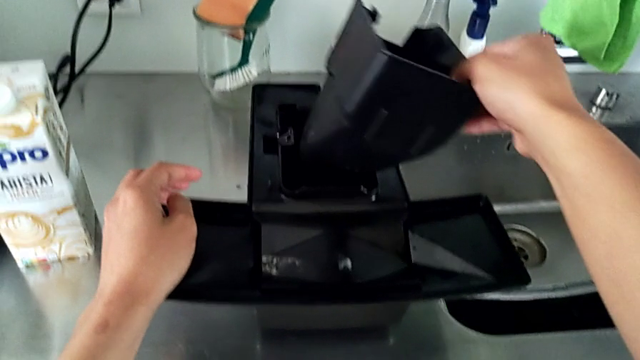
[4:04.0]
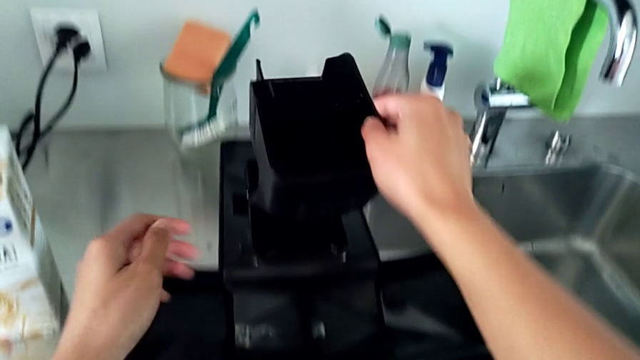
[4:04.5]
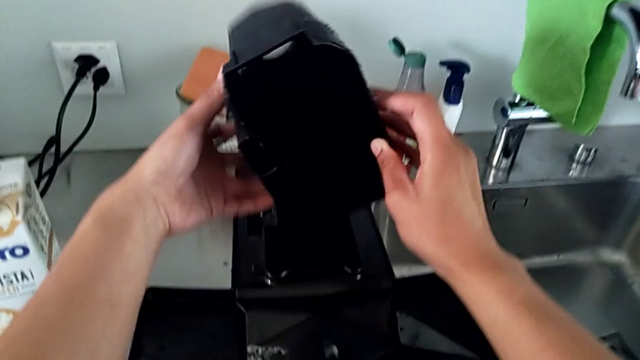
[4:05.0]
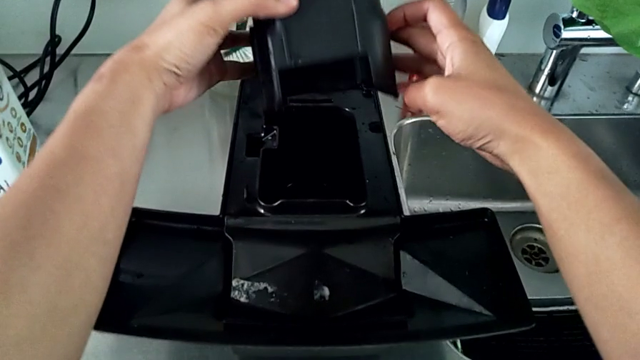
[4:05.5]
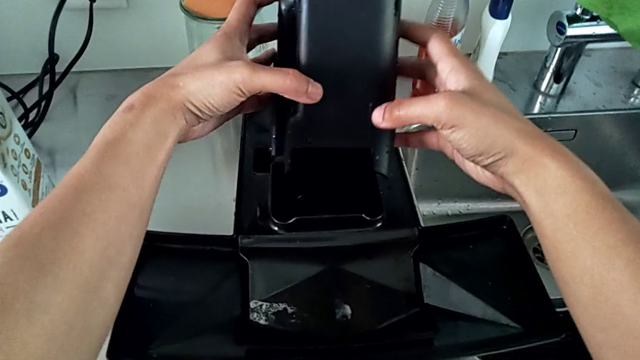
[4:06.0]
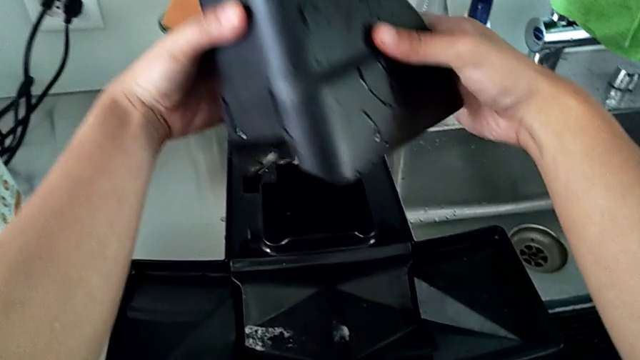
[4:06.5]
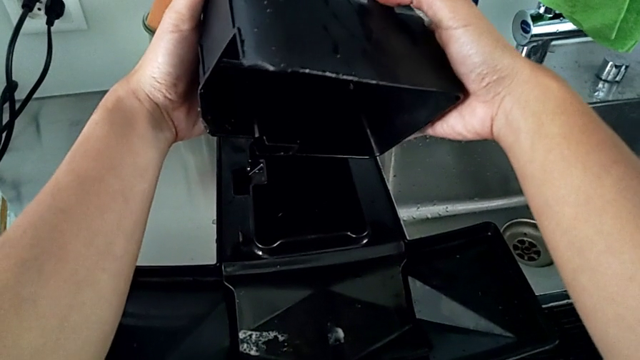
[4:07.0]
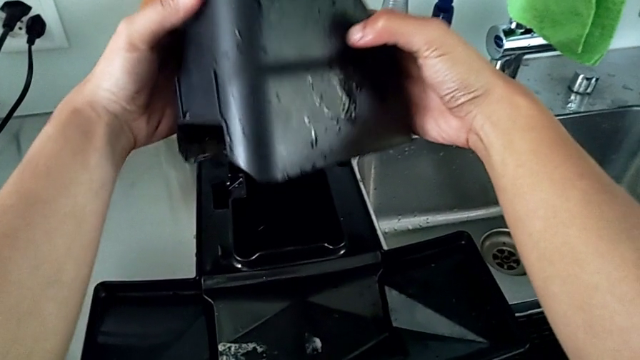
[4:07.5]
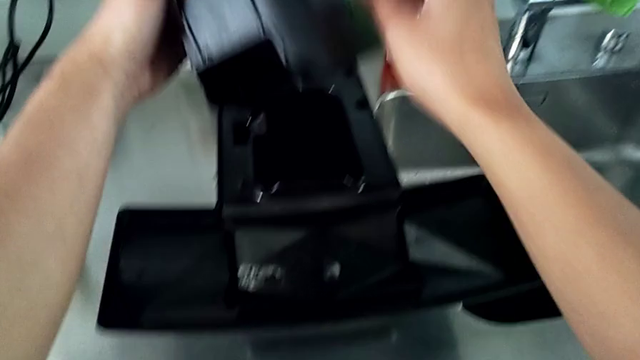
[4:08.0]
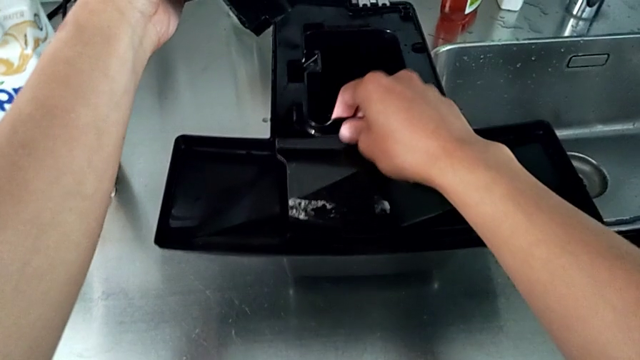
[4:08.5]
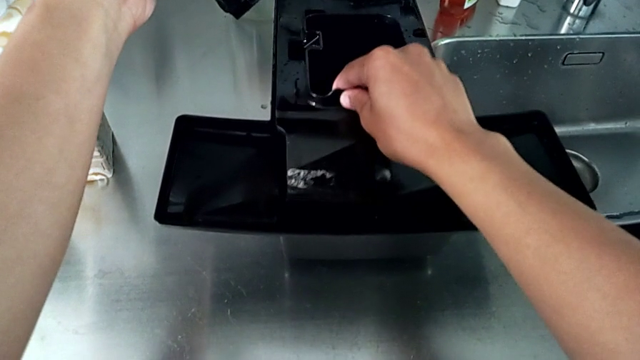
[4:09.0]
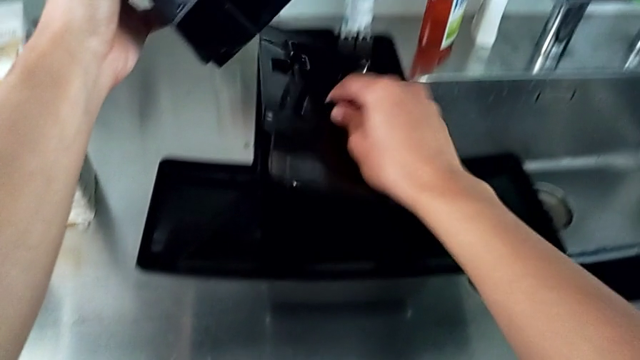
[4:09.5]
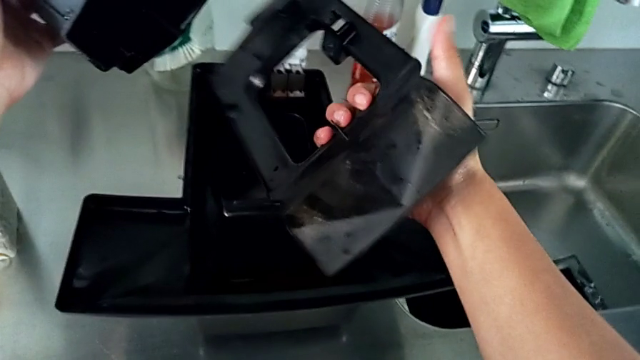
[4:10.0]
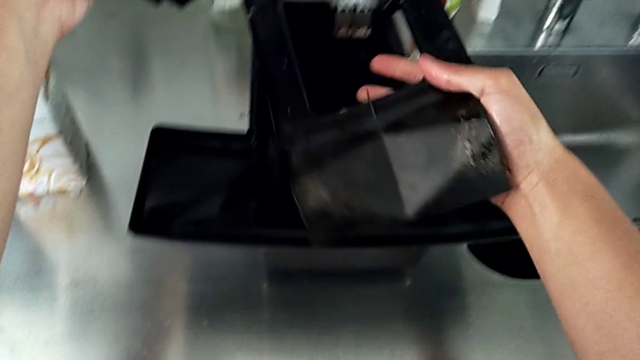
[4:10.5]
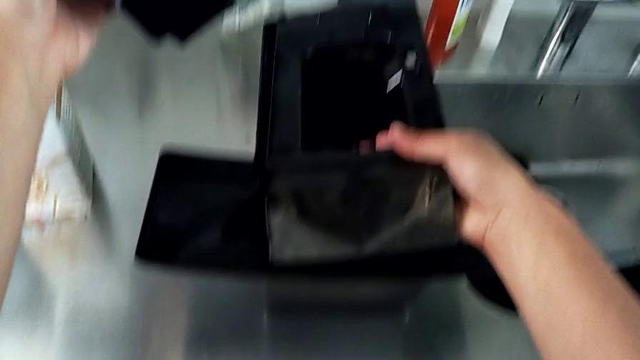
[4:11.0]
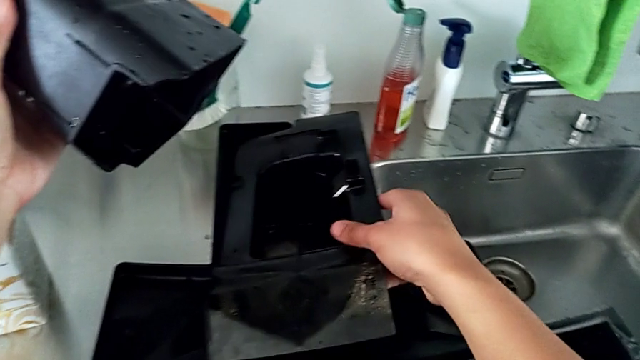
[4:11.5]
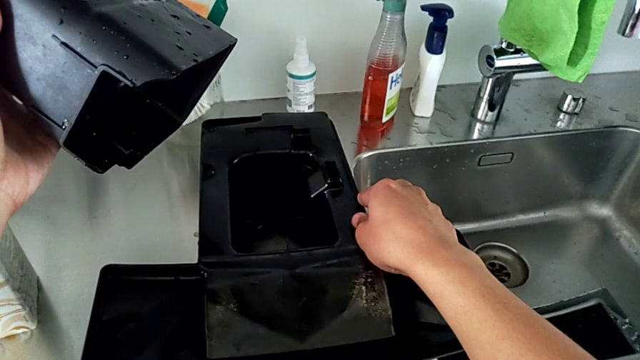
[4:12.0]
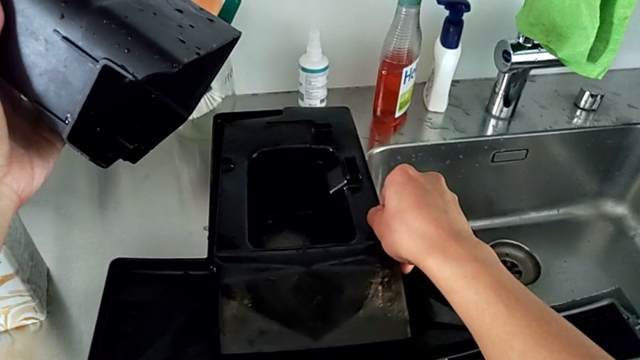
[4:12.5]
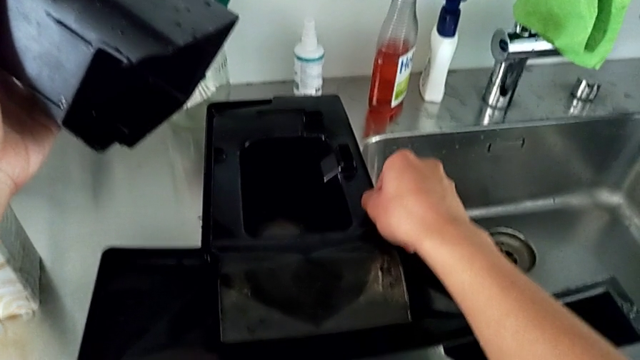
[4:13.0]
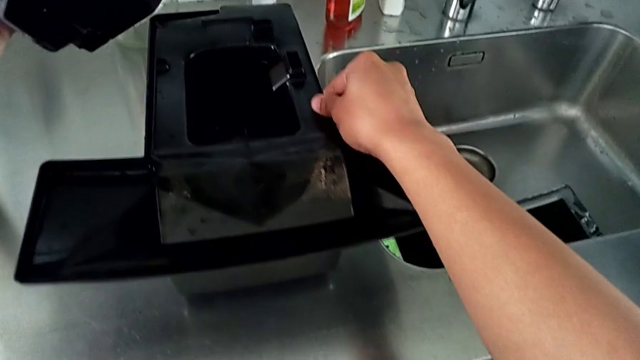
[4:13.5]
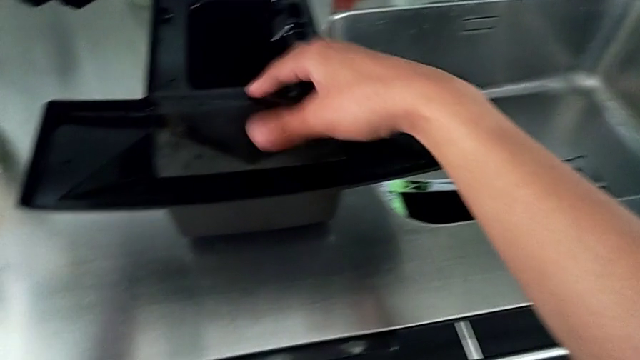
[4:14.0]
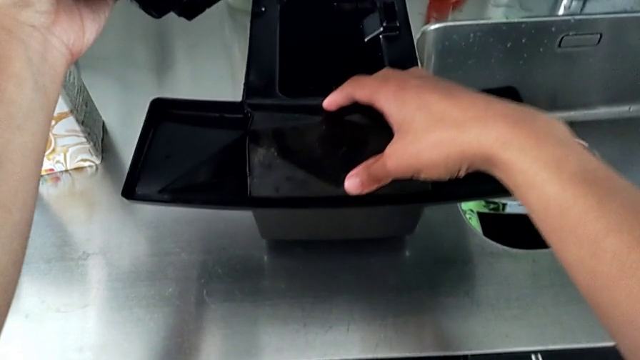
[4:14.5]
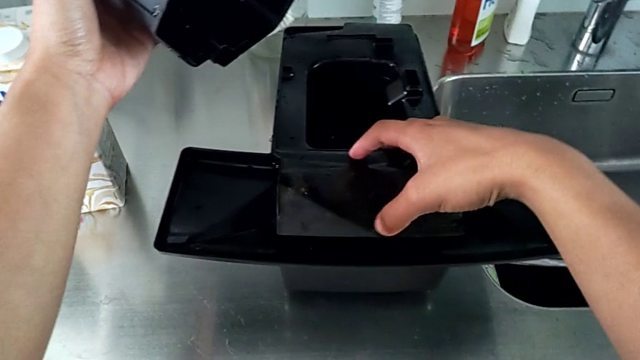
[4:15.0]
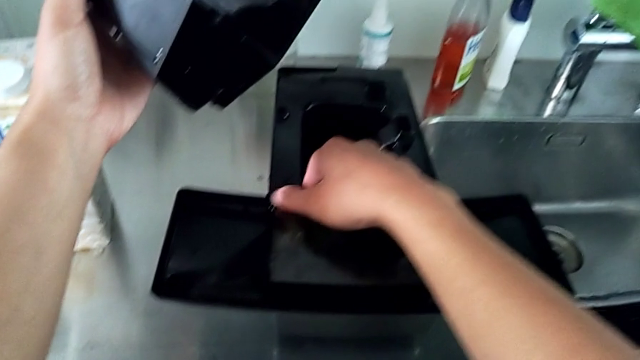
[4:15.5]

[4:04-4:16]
The camera wearer is assembling the drip tray cover. They wrongly align the black capsule container and flip the black drip tray, putting it on the wrong side.

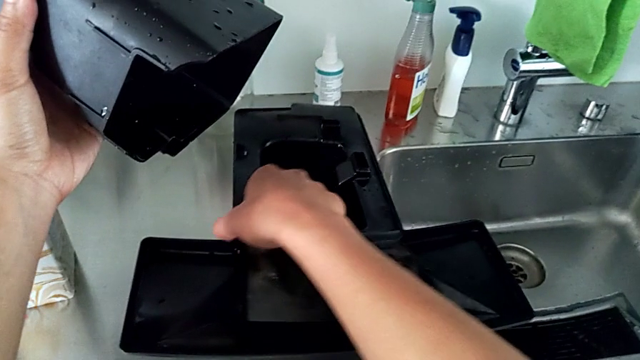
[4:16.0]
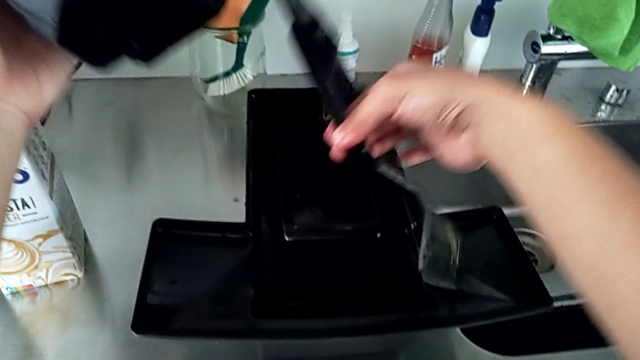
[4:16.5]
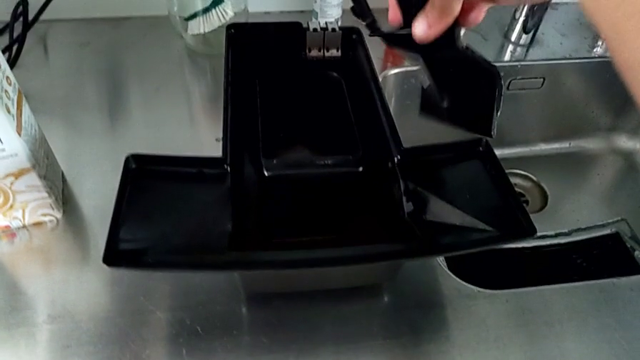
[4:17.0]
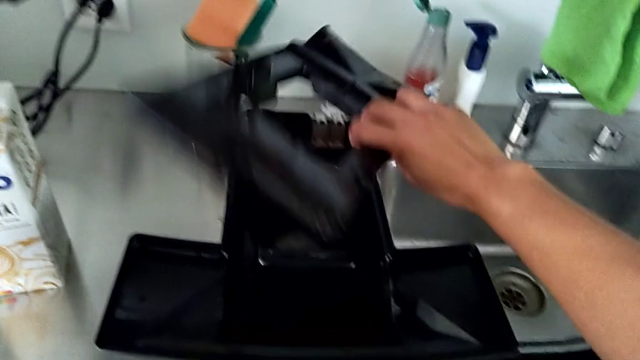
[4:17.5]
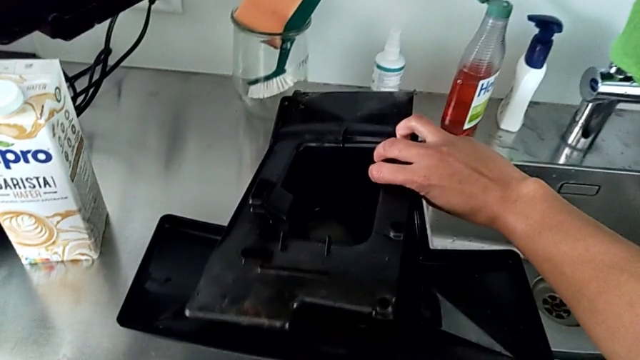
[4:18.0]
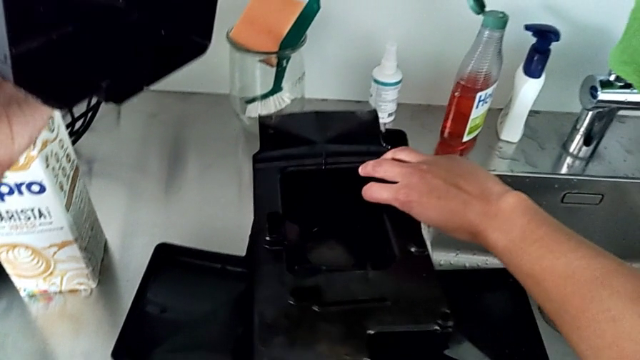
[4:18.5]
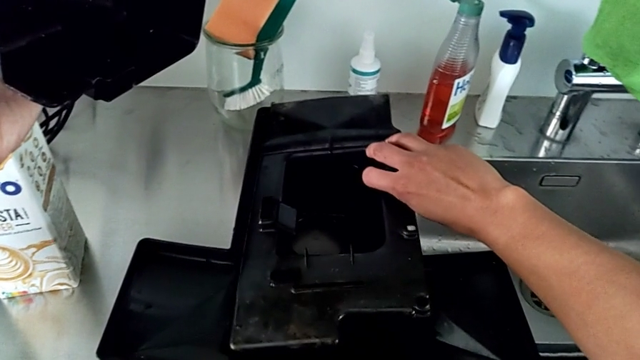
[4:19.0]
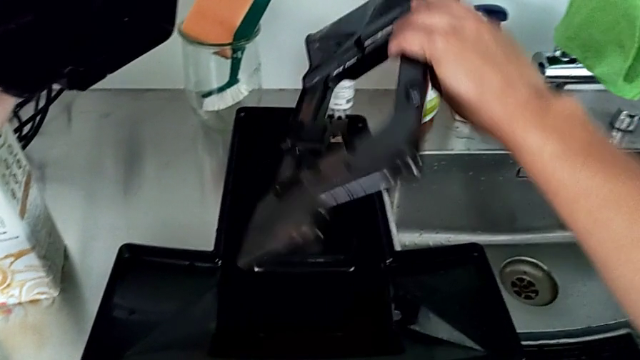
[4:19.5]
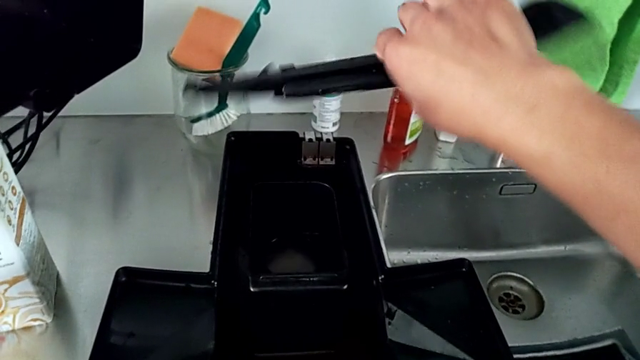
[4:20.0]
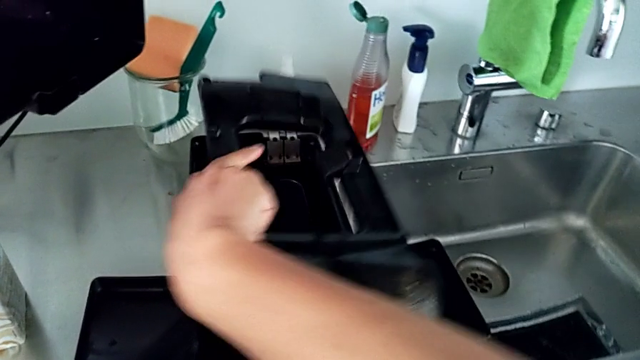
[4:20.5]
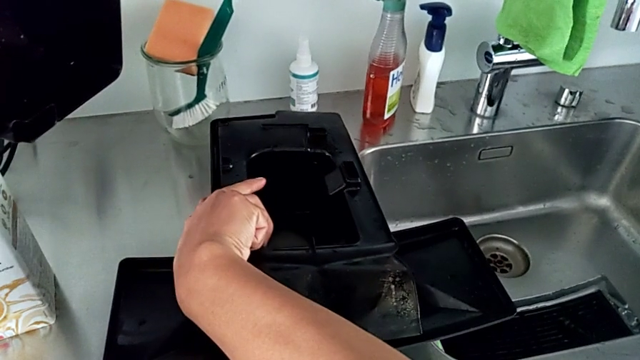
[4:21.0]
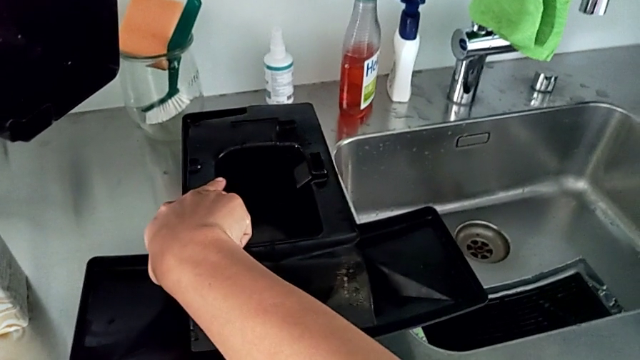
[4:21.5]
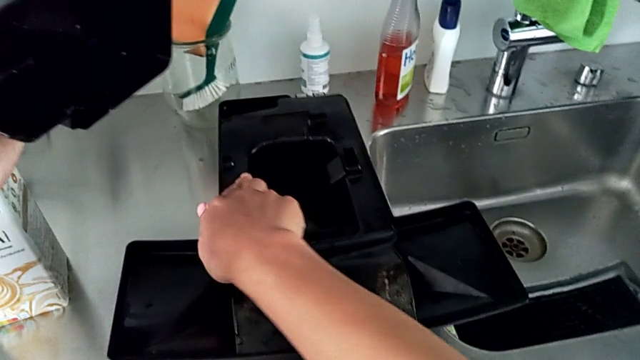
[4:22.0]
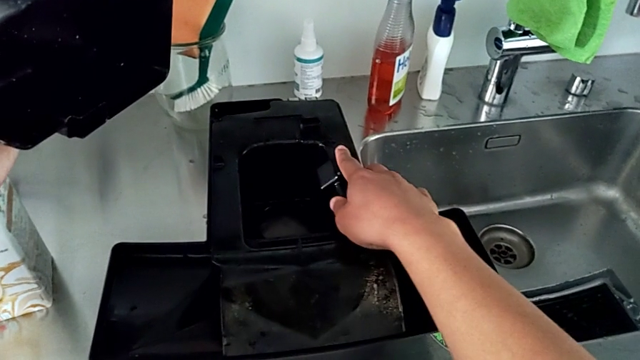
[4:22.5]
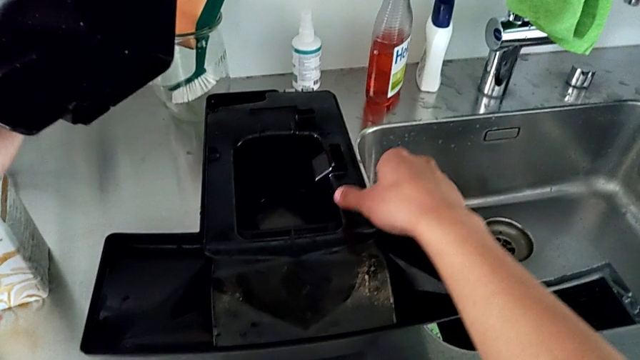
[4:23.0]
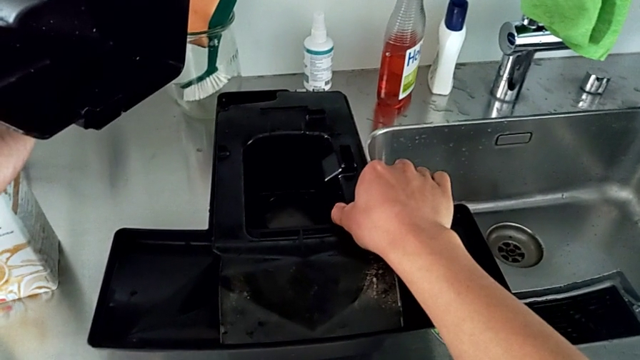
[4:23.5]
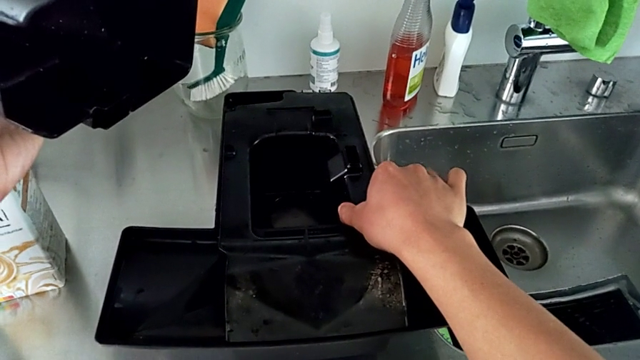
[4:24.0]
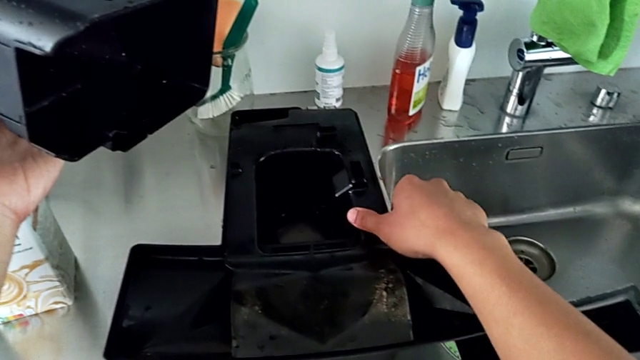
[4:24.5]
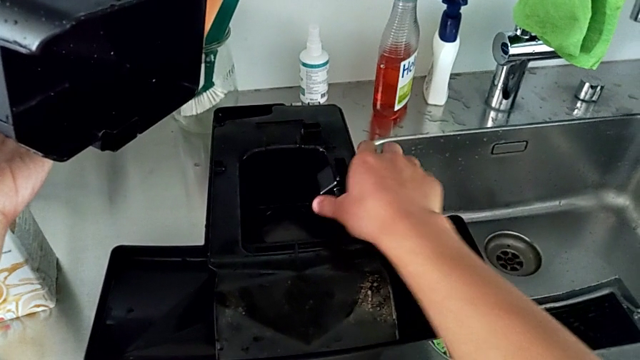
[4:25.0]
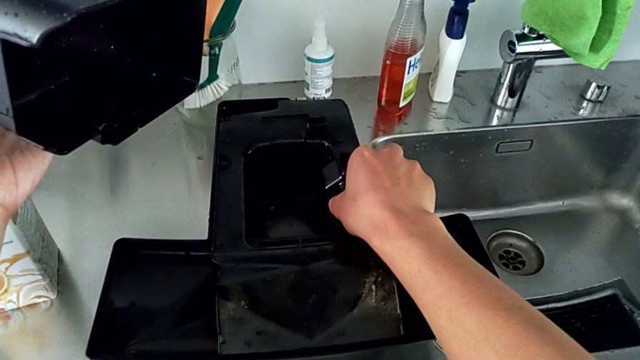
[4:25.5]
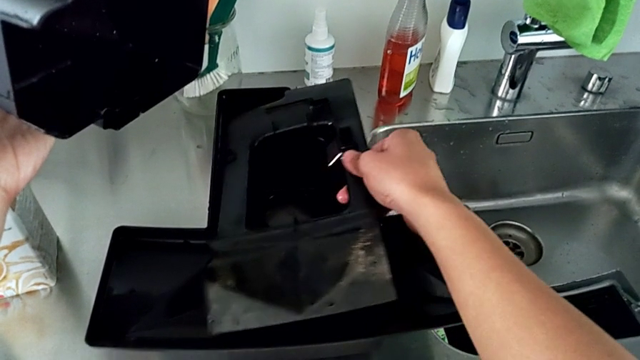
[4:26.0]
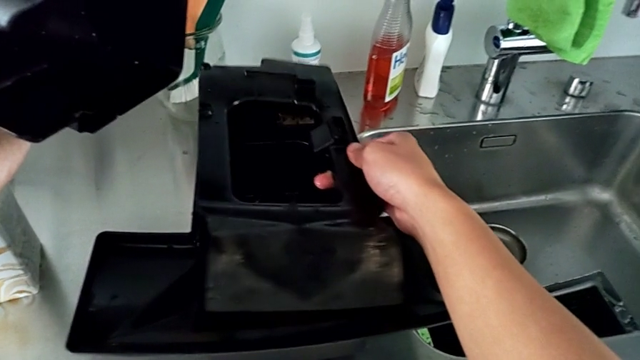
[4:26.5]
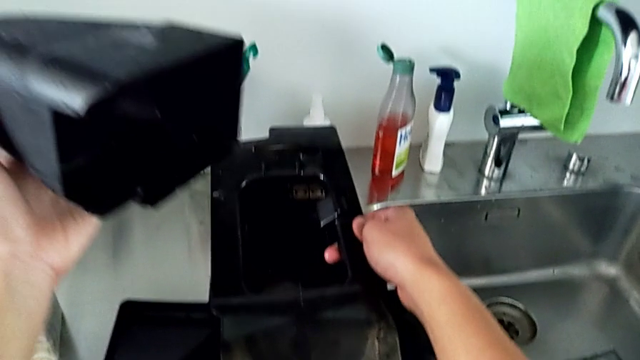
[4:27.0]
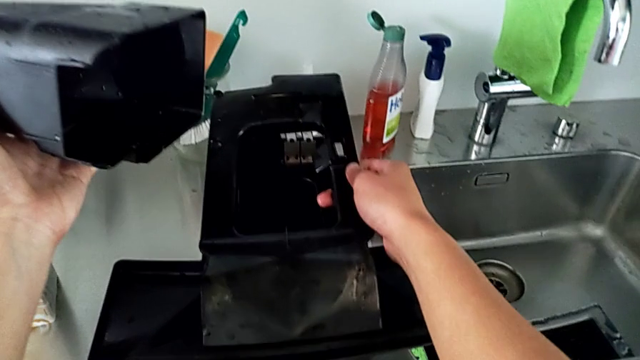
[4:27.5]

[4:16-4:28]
The camera wearer is assembling the drip tray cover. They begin to wrongly flip the black drip tray, repeatedly mistaking the right side of the cover.
